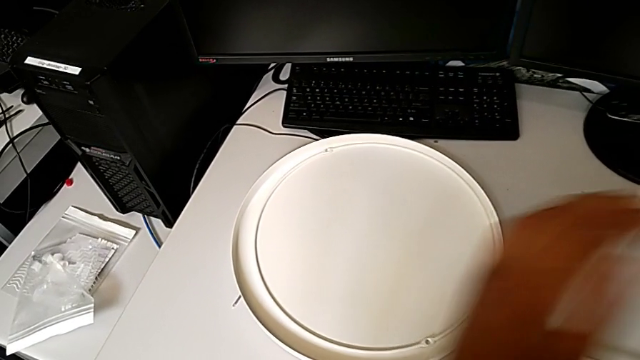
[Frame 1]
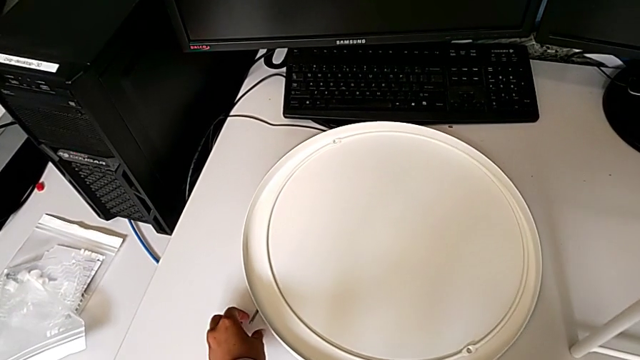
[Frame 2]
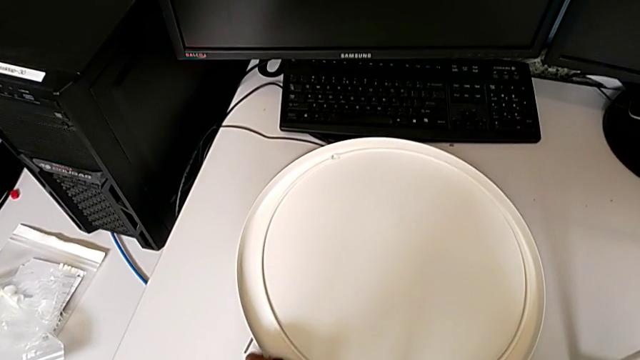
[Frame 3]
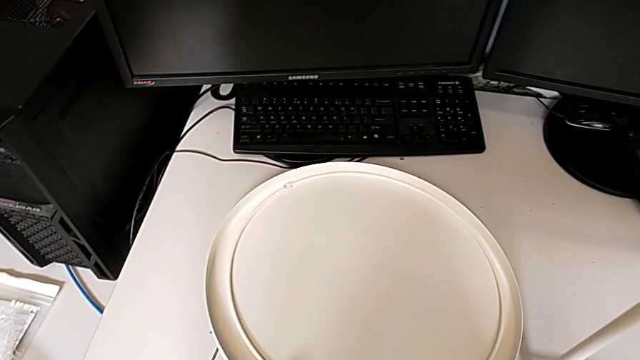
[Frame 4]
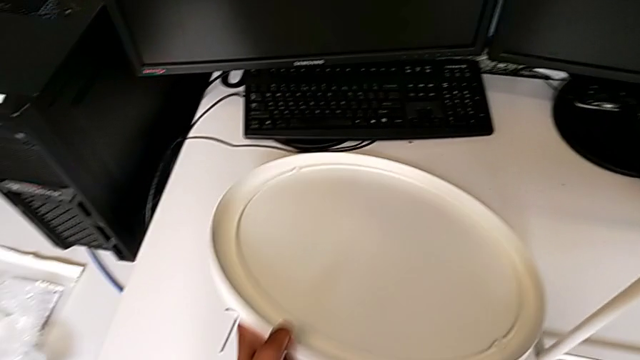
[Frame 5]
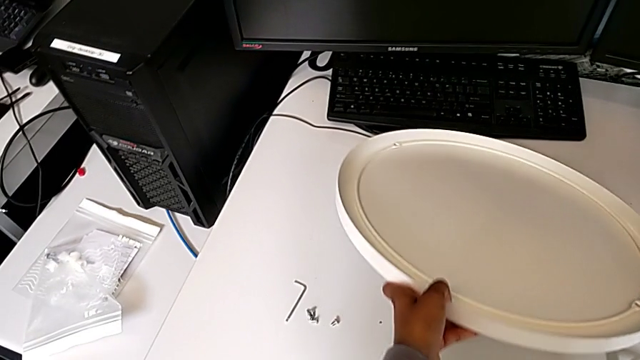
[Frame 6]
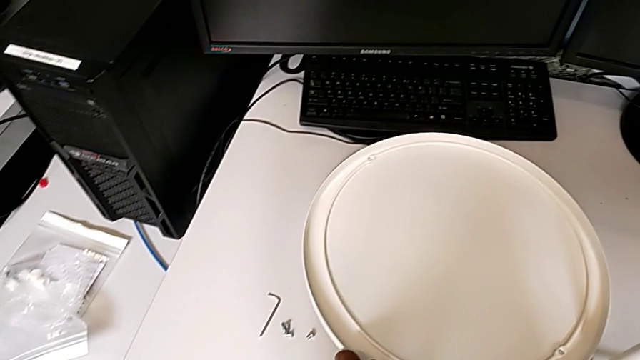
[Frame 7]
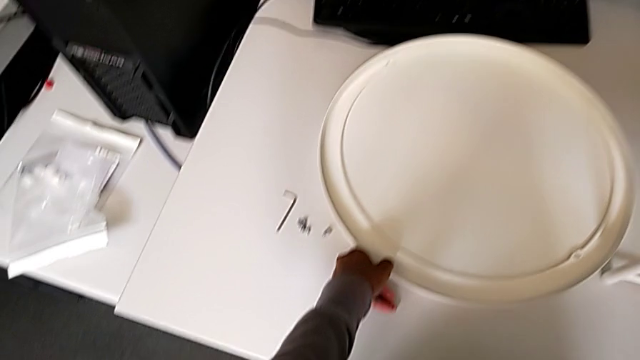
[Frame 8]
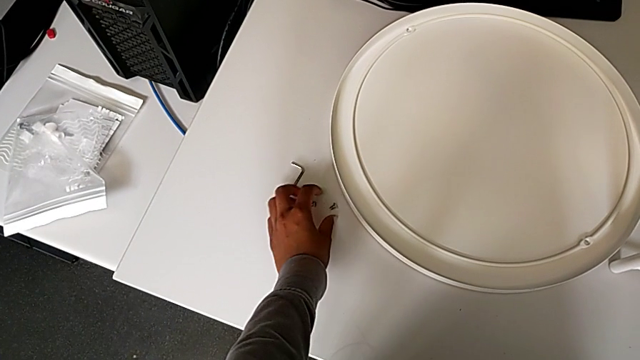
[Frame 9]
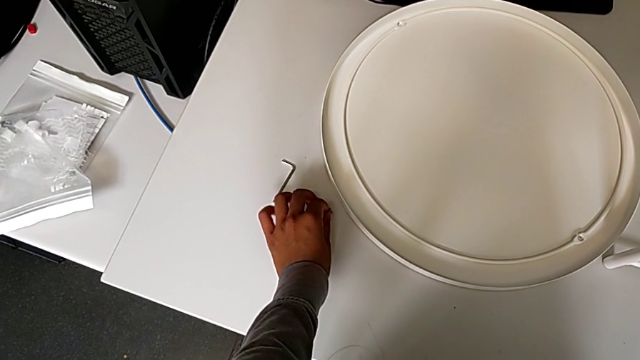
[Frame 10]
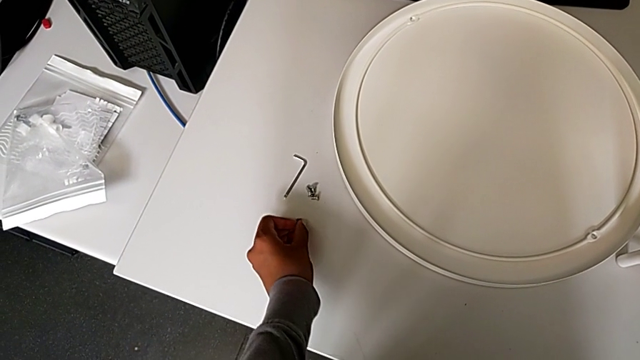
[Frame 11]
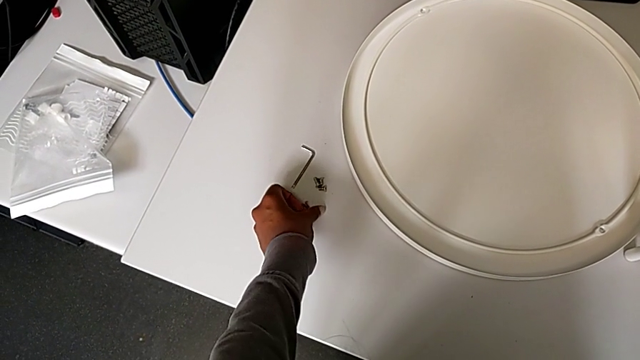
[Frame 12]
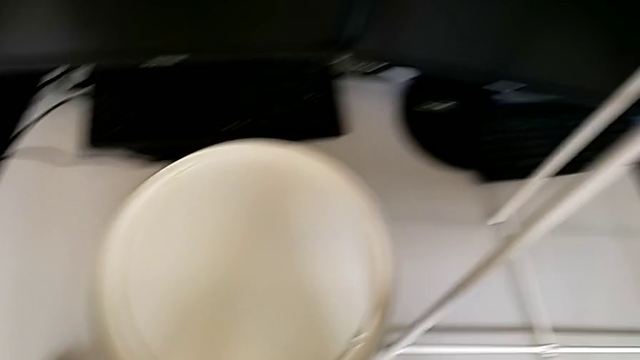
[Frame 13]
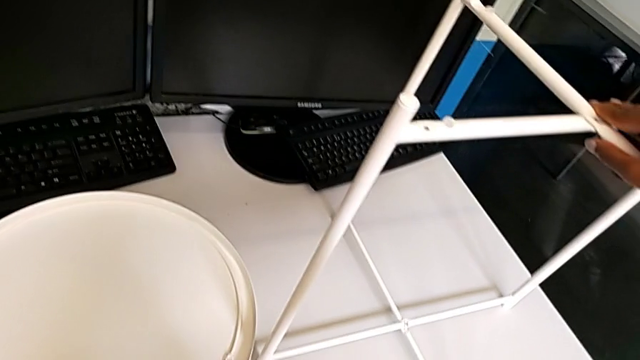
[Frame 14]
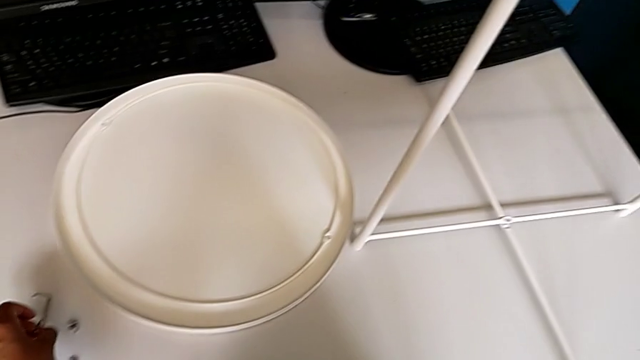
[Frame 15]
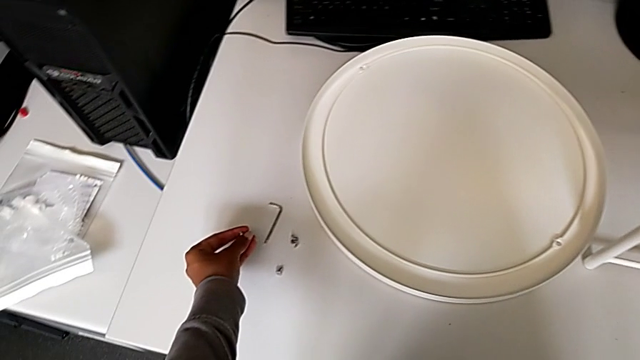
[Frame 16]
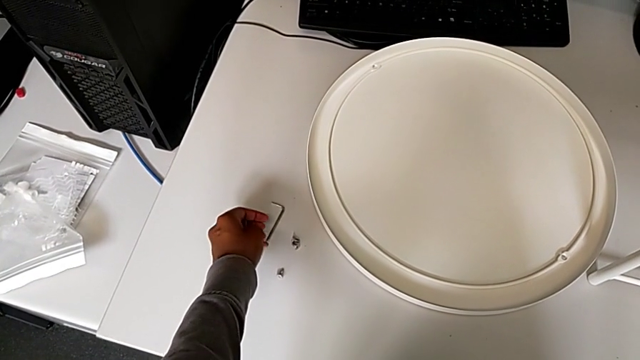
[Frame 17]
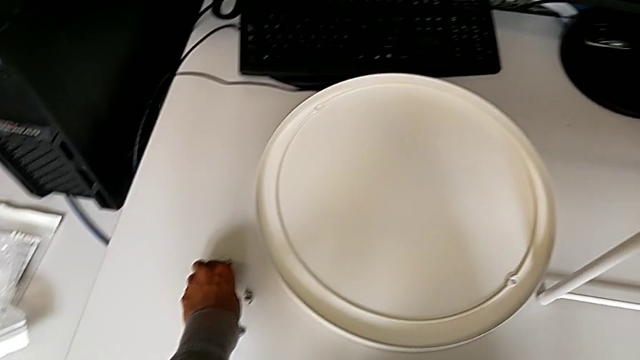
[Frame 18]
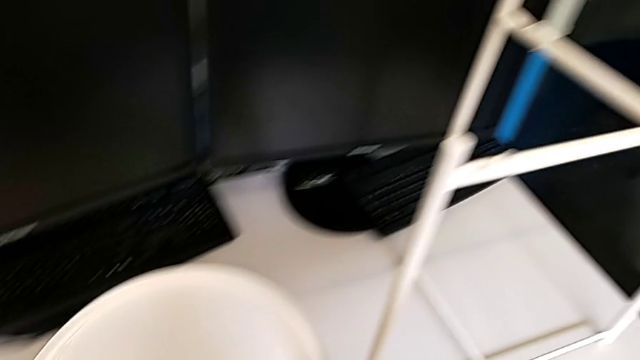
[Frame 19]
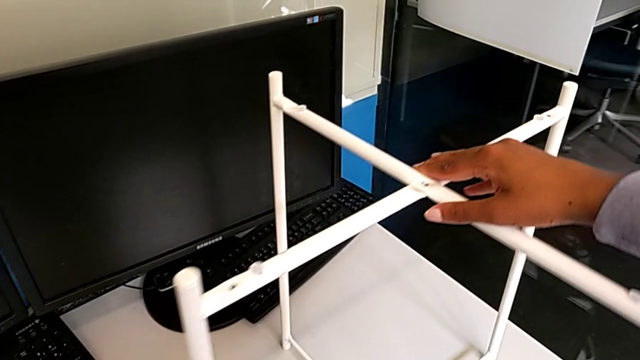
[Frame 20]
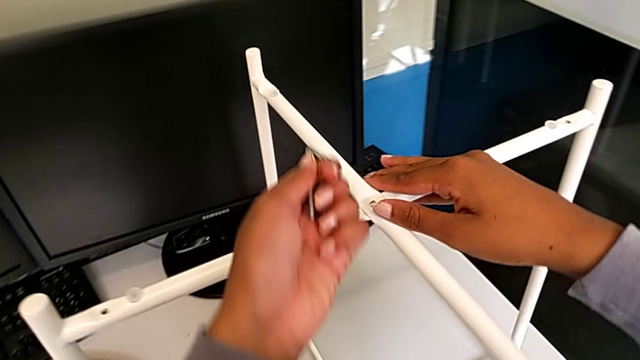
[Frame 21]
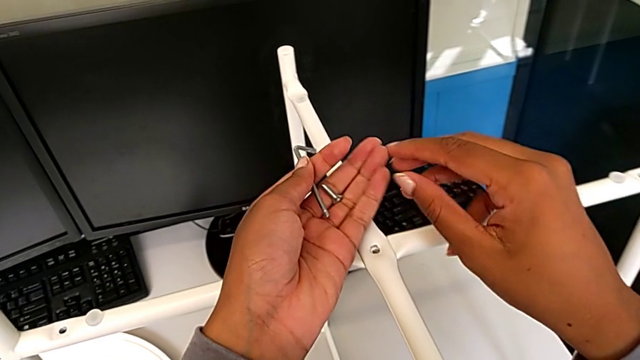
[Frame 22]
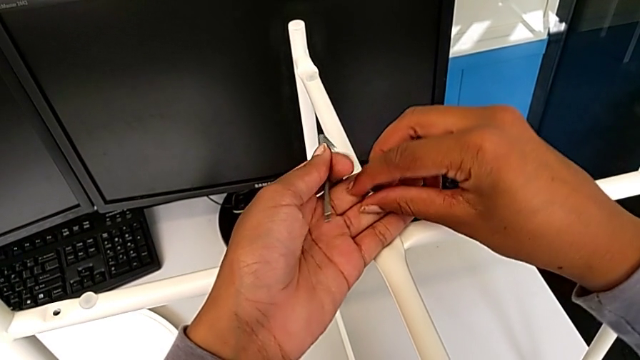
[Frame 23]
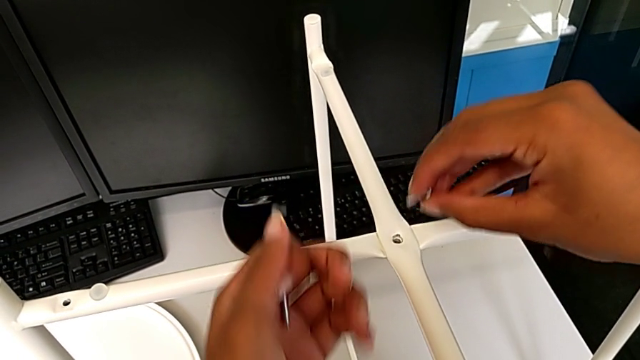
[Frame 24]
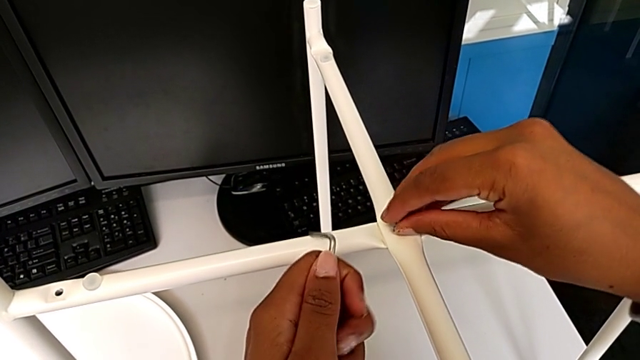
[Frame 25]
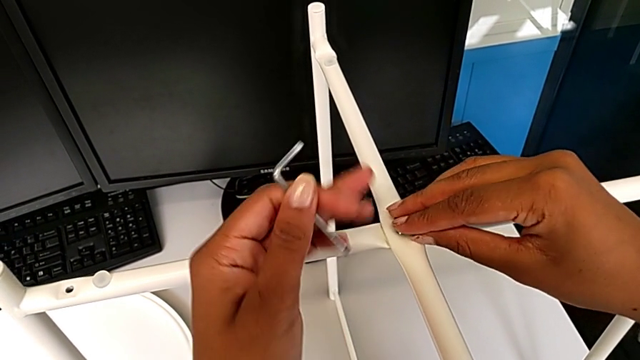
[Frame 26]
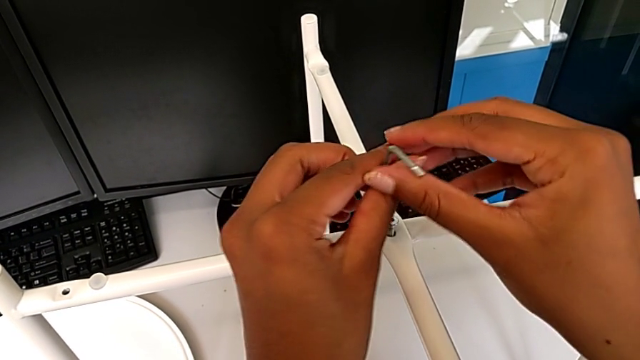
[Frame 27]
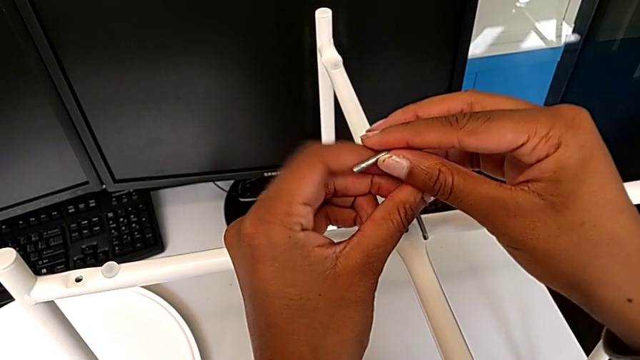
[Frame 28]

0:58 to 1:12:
The camera wearer is assembling the top screw onto the legs. They lift the tray, place it, inspect the hex socket head, grab it, grab the Allen wrench, lift it, lift the hex socket head, grab it, insert it and grab the Allen wrench.

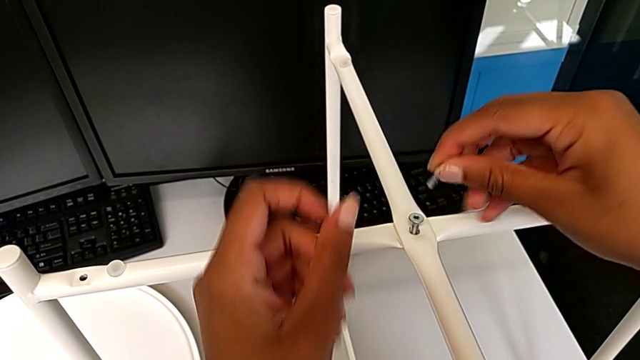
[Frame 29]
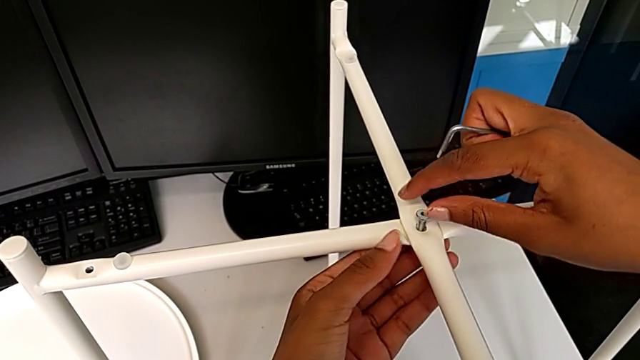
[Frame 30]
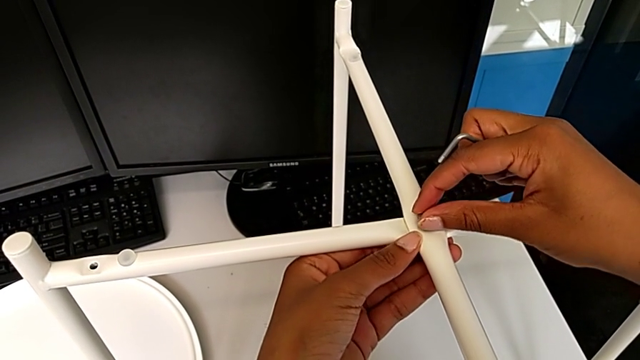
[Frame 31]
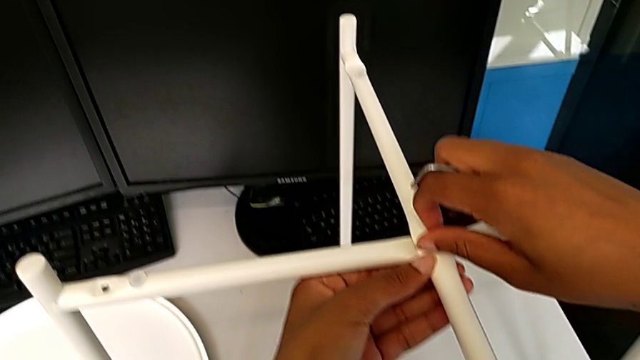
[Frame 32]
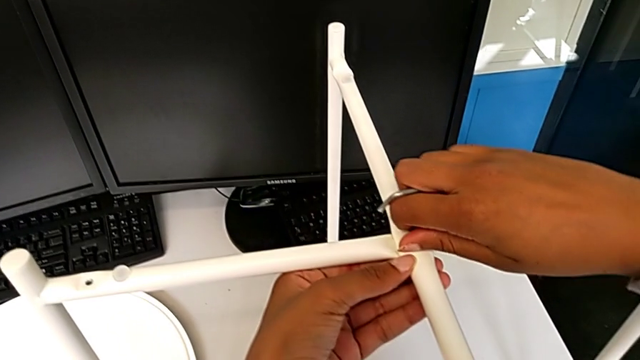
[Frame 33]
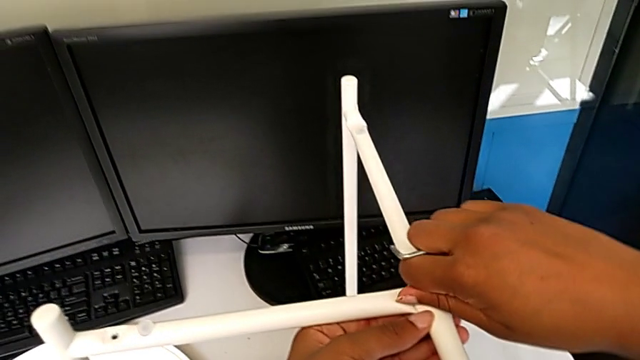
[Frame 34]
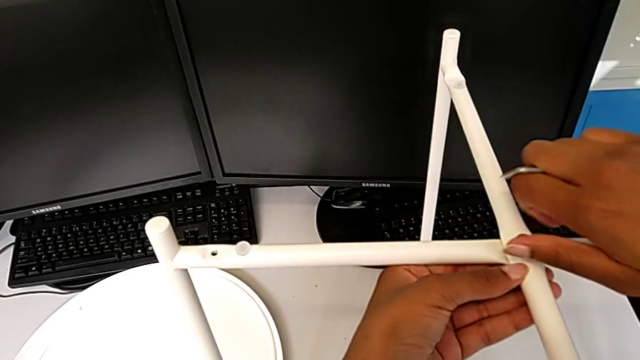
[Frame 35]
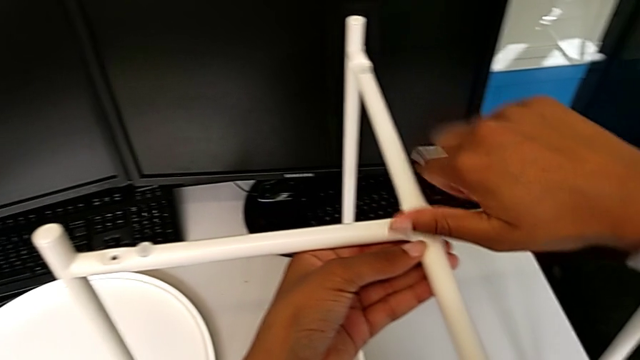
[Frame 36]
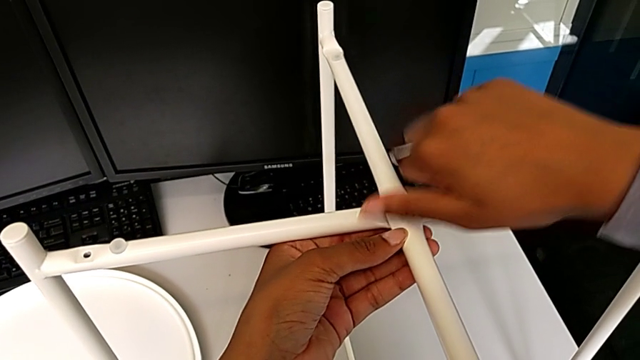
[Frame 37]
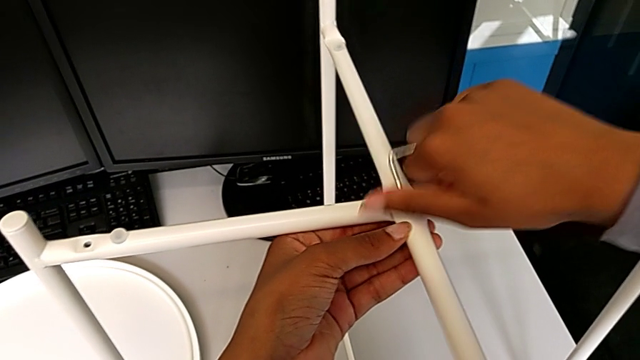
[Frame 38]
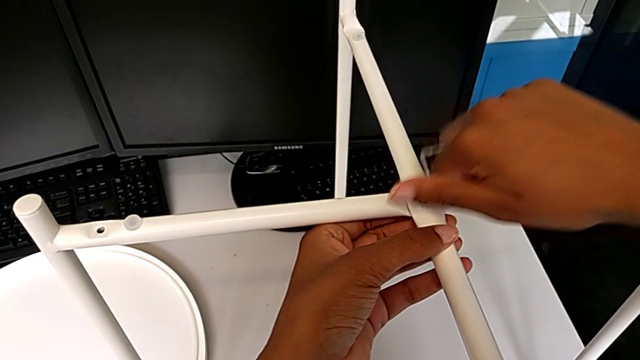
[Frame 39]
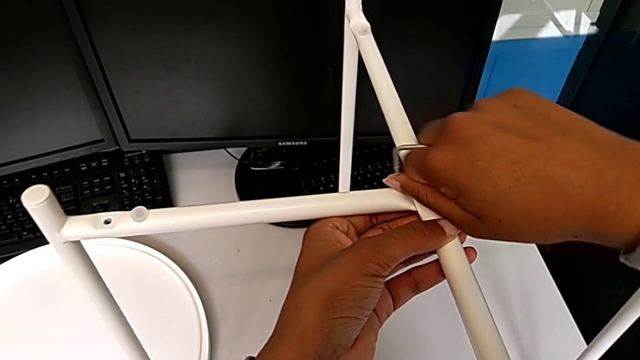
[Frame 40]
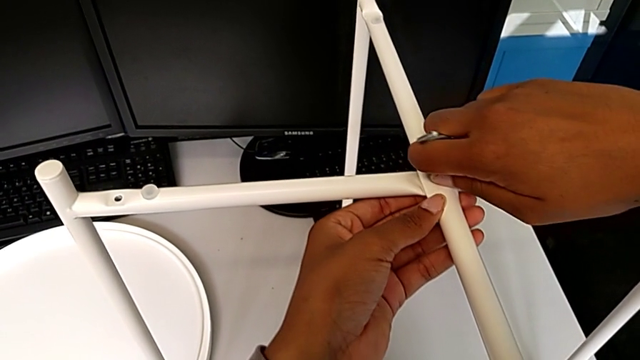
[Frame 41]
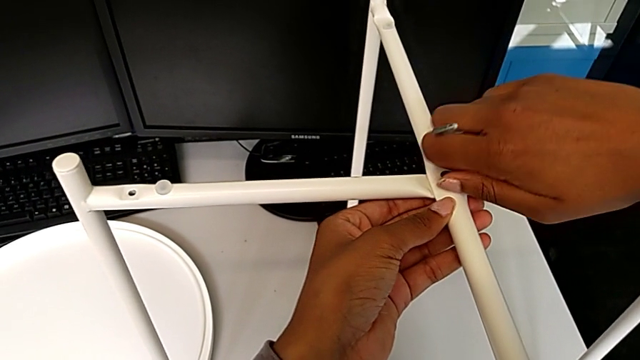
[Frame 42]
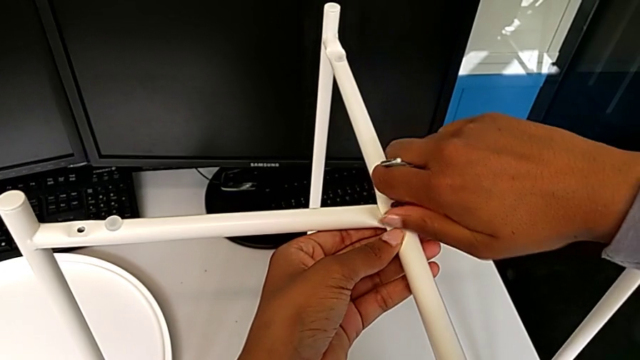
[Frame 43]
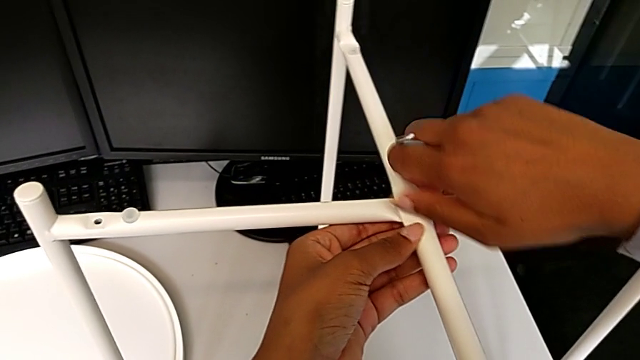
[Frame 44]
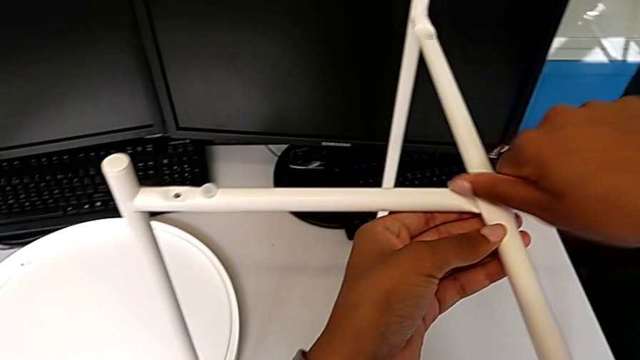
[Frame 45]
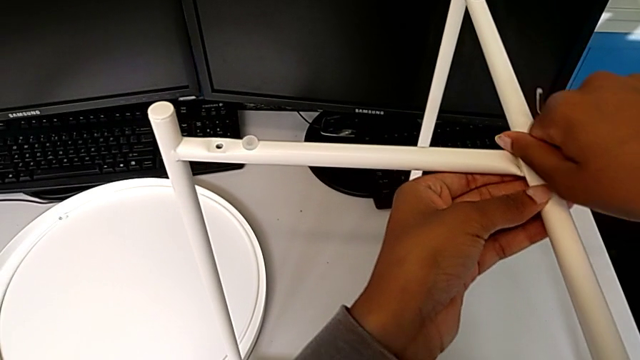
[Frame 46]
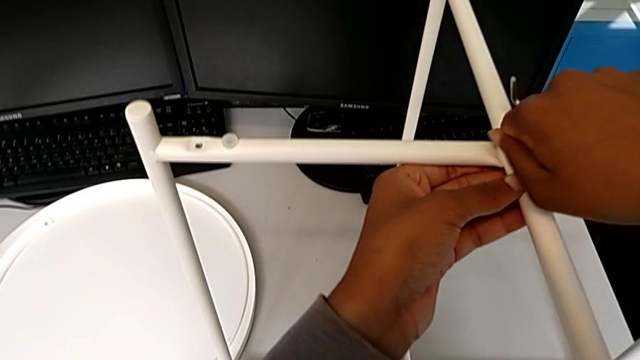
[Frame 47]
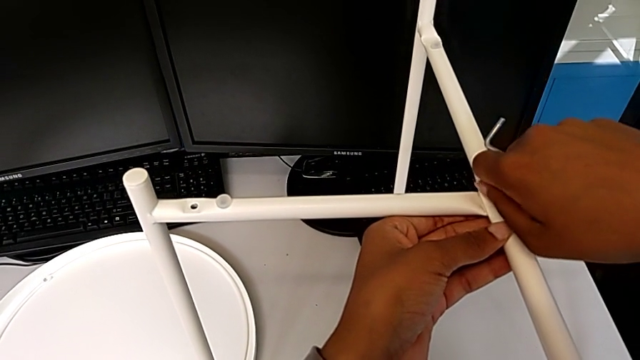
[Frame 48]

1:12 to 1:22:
The camera wearer is assembling the top screw onto the legs. They begin to screw the hex socket head.
